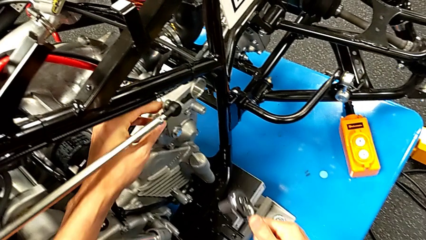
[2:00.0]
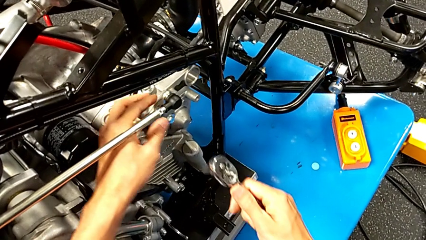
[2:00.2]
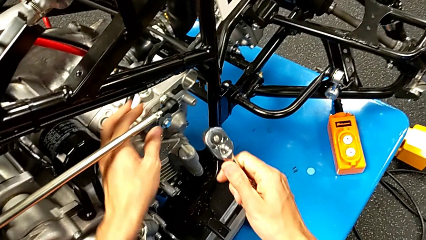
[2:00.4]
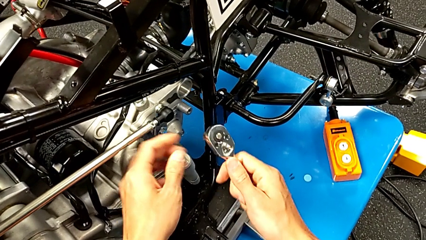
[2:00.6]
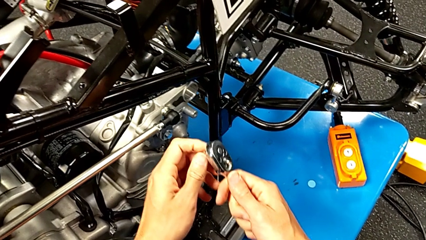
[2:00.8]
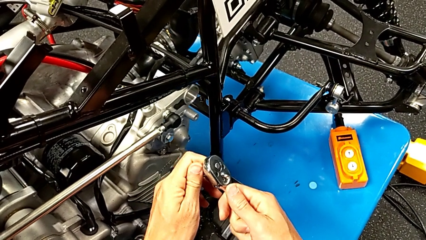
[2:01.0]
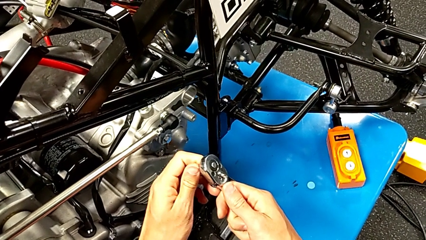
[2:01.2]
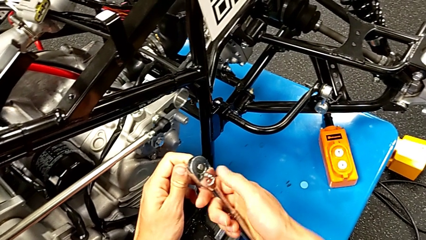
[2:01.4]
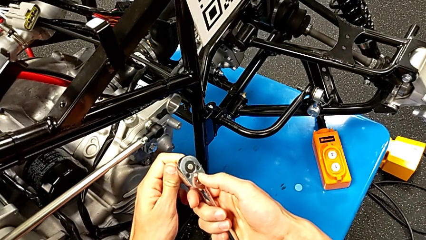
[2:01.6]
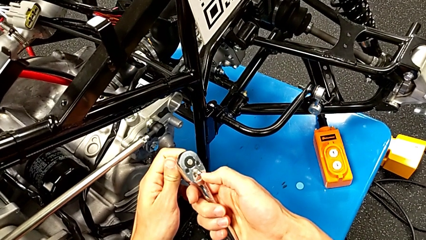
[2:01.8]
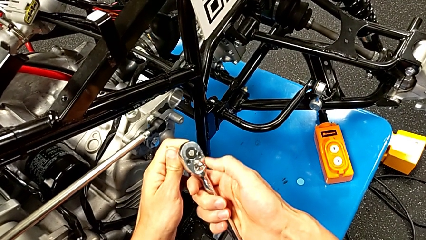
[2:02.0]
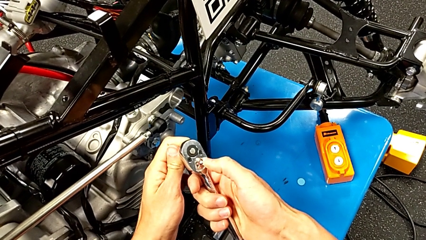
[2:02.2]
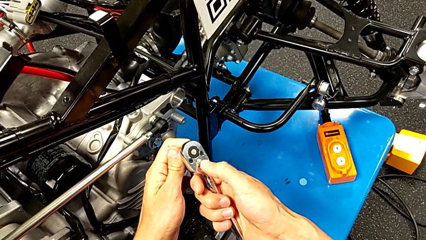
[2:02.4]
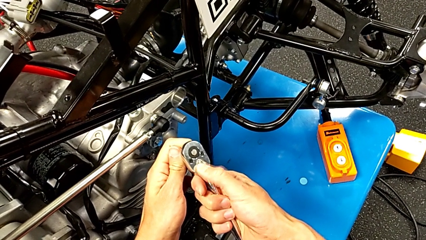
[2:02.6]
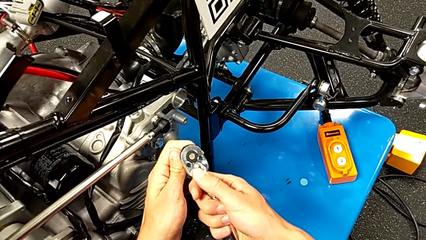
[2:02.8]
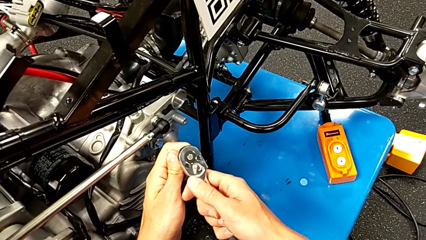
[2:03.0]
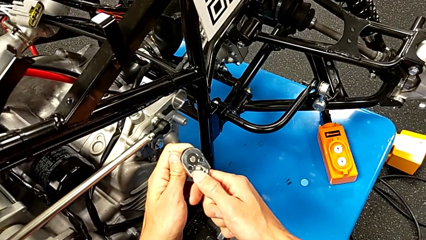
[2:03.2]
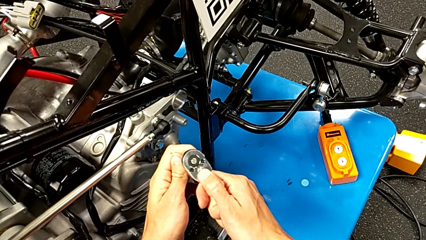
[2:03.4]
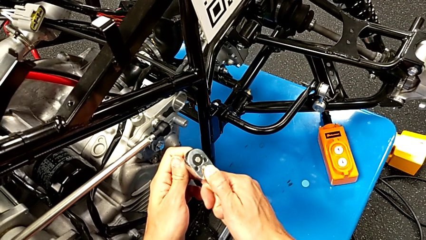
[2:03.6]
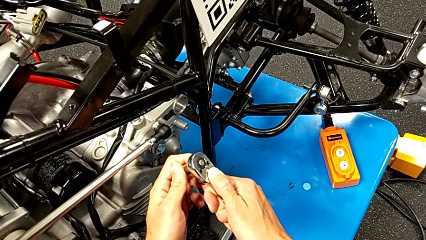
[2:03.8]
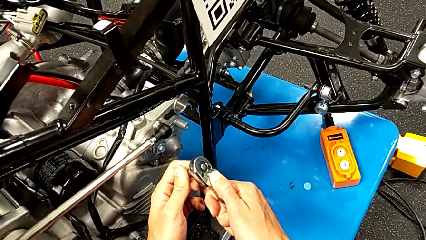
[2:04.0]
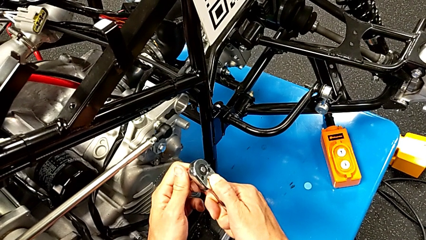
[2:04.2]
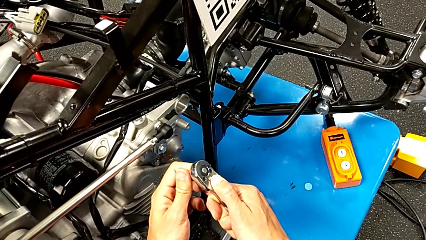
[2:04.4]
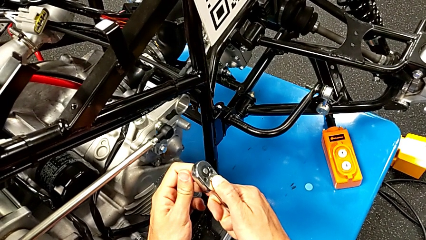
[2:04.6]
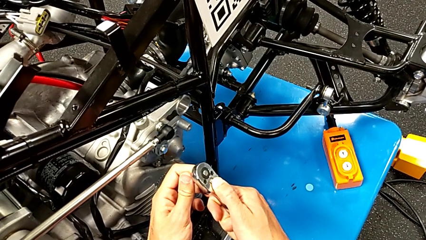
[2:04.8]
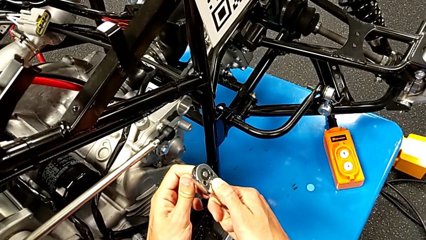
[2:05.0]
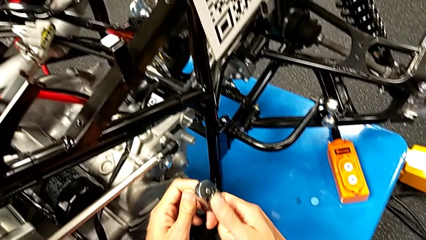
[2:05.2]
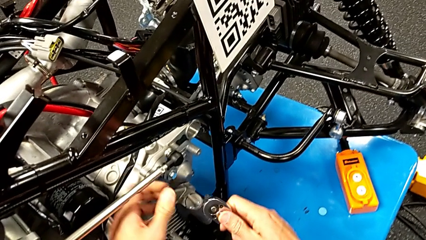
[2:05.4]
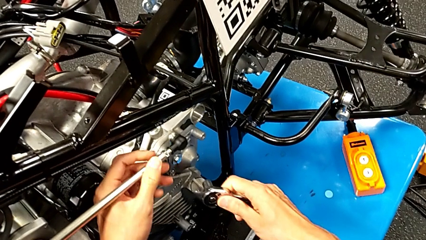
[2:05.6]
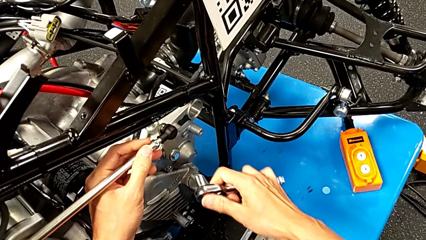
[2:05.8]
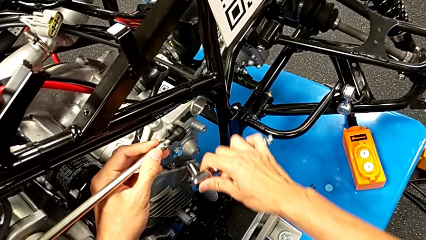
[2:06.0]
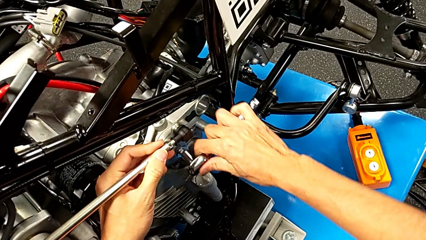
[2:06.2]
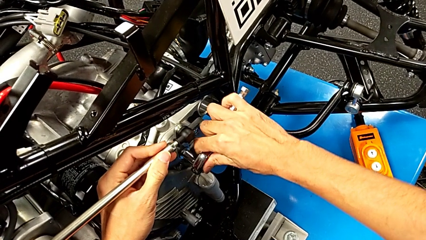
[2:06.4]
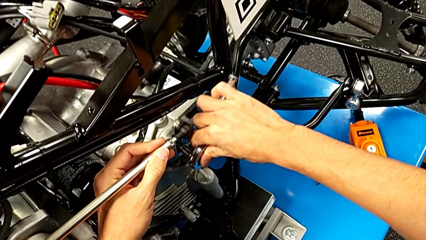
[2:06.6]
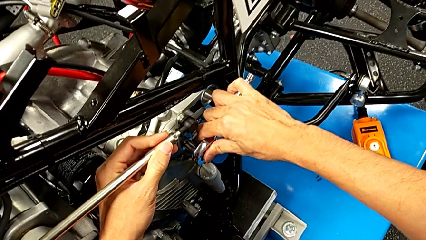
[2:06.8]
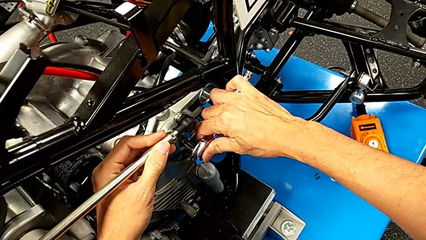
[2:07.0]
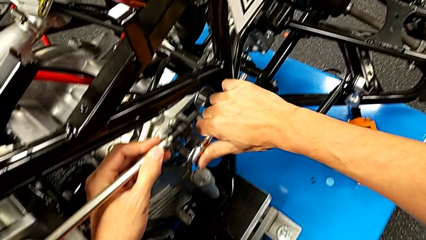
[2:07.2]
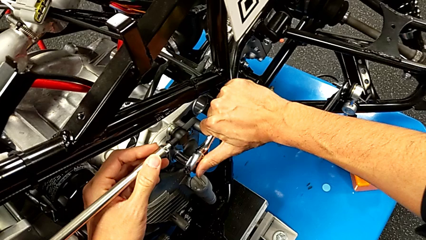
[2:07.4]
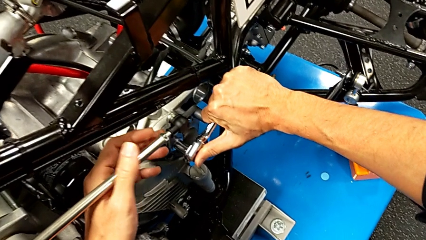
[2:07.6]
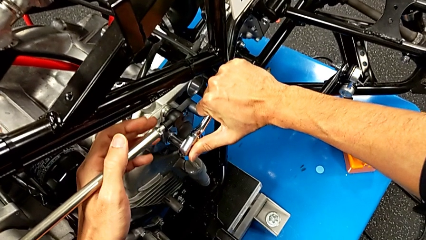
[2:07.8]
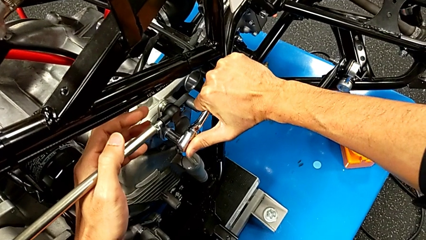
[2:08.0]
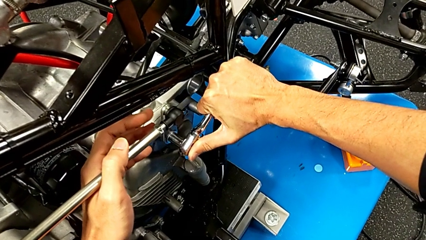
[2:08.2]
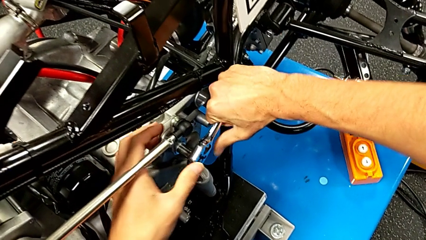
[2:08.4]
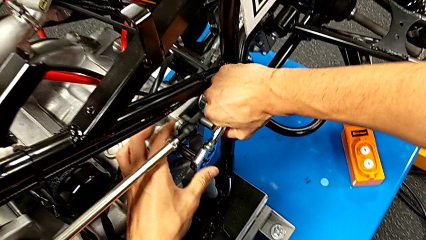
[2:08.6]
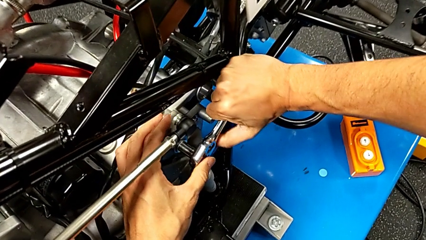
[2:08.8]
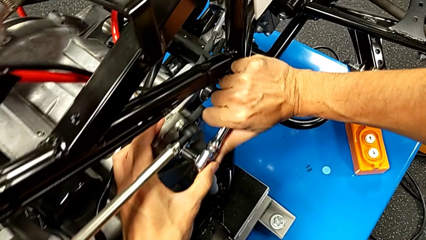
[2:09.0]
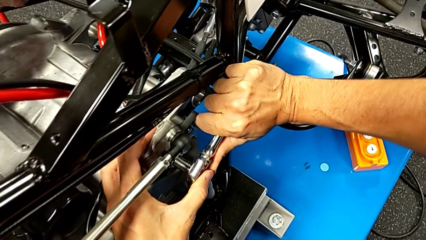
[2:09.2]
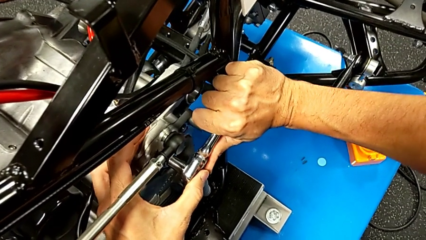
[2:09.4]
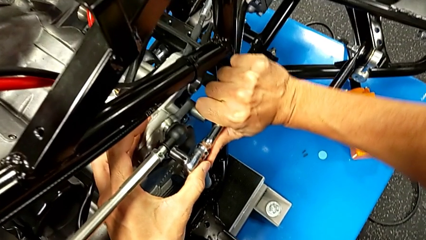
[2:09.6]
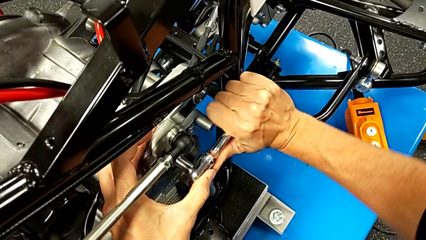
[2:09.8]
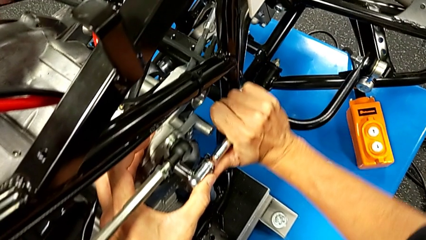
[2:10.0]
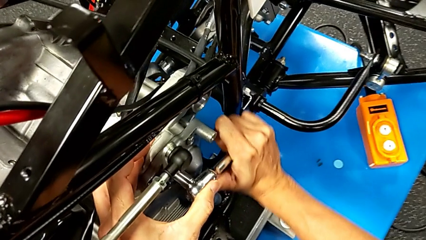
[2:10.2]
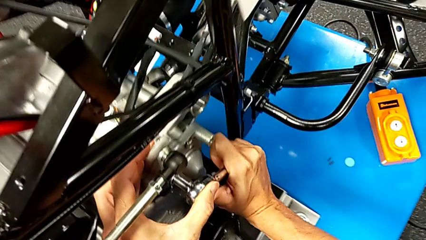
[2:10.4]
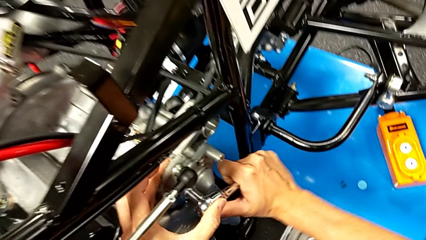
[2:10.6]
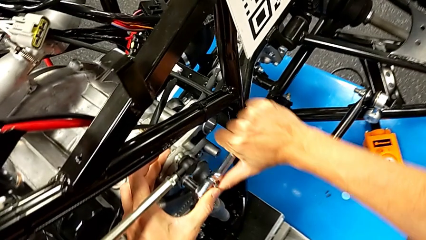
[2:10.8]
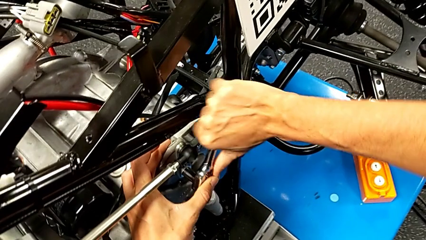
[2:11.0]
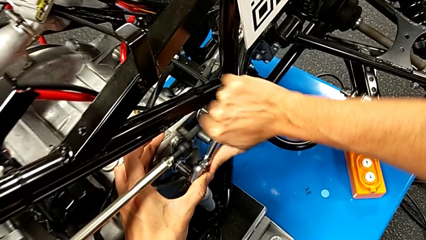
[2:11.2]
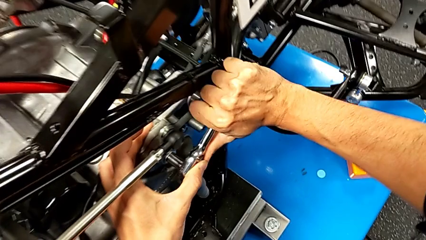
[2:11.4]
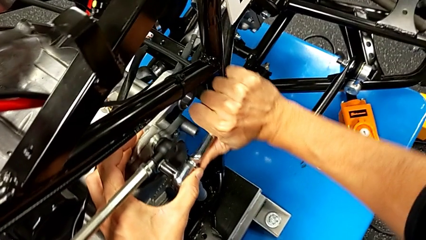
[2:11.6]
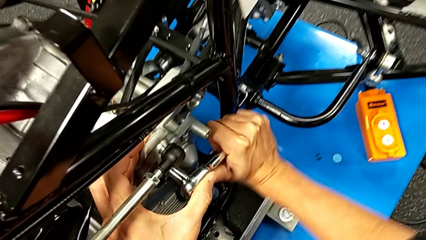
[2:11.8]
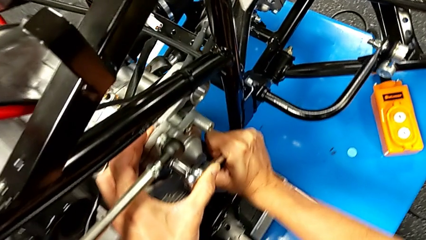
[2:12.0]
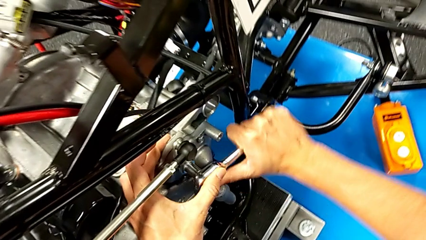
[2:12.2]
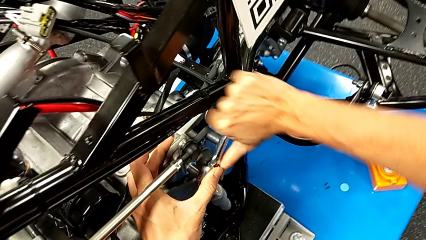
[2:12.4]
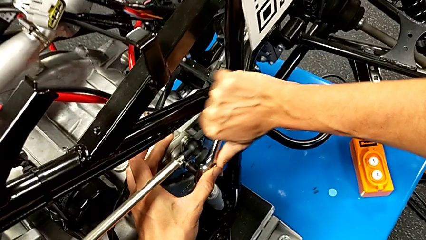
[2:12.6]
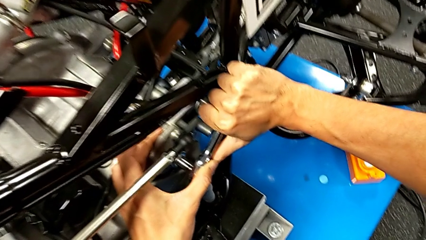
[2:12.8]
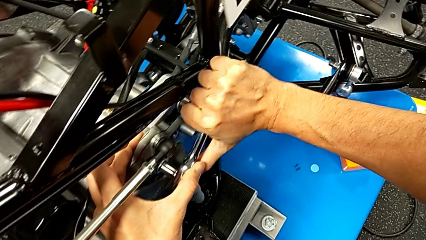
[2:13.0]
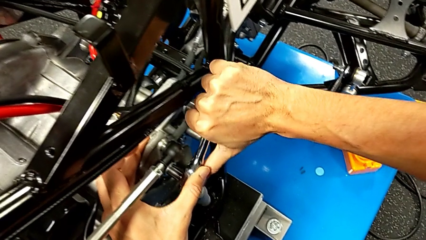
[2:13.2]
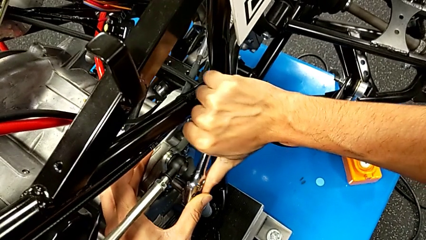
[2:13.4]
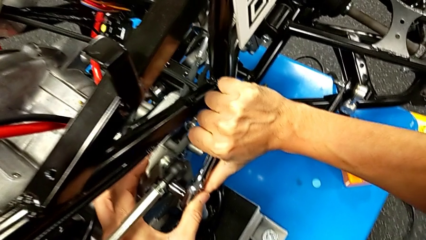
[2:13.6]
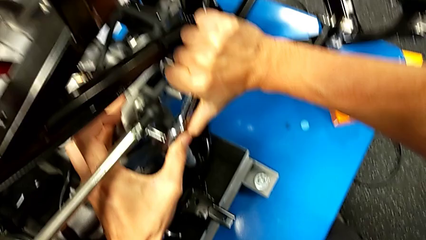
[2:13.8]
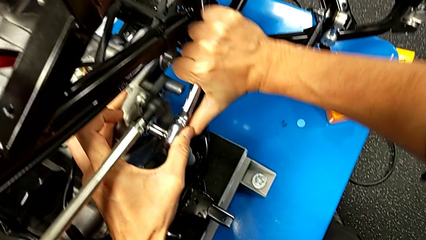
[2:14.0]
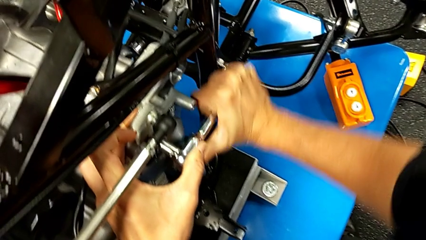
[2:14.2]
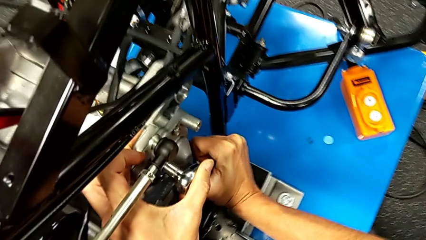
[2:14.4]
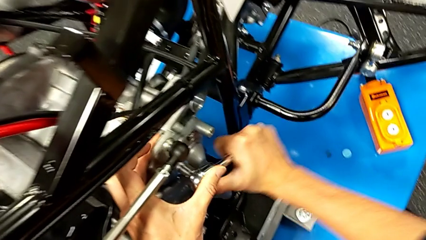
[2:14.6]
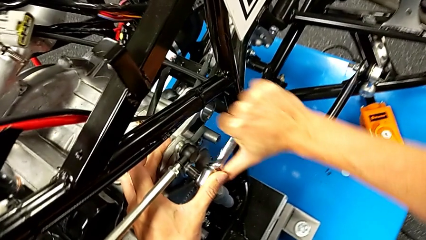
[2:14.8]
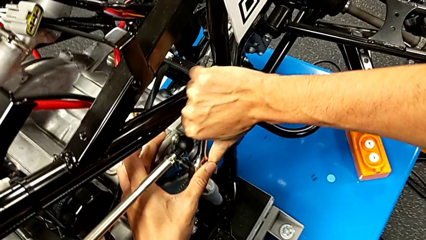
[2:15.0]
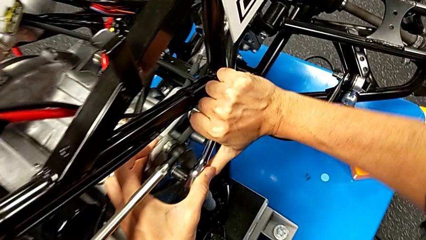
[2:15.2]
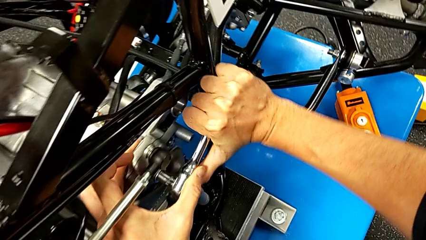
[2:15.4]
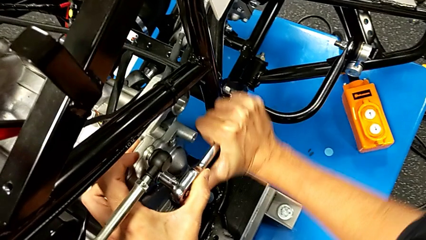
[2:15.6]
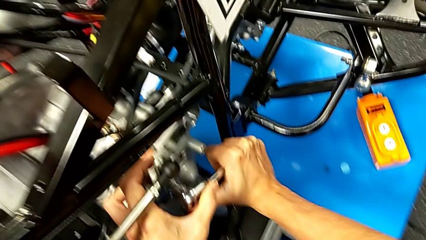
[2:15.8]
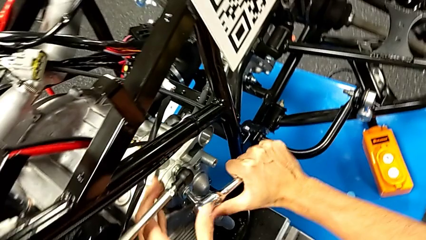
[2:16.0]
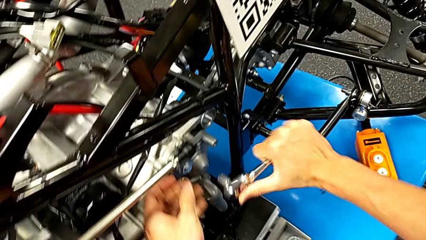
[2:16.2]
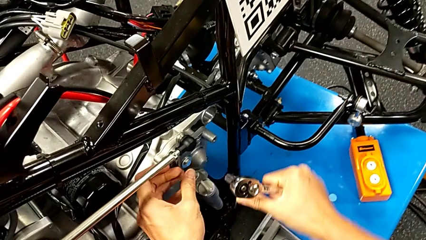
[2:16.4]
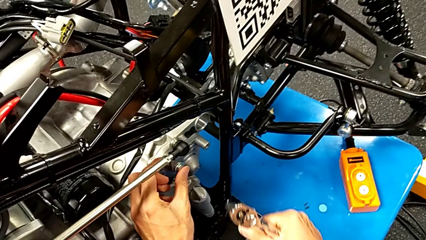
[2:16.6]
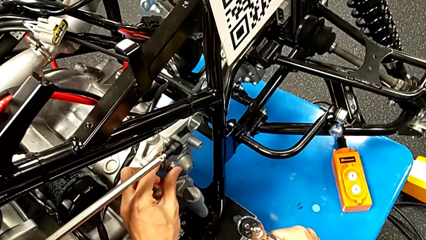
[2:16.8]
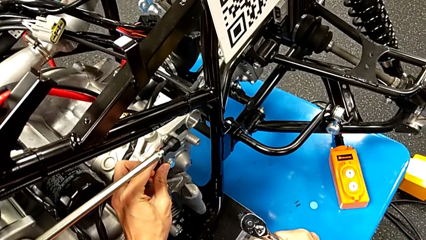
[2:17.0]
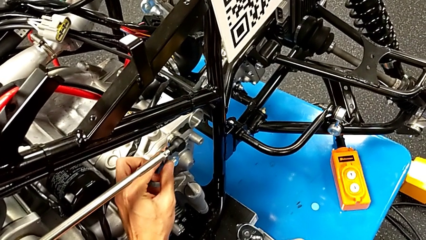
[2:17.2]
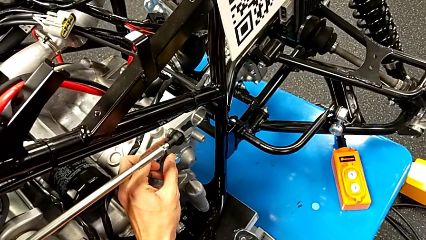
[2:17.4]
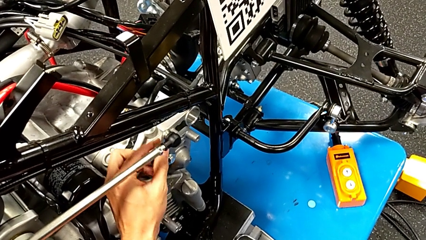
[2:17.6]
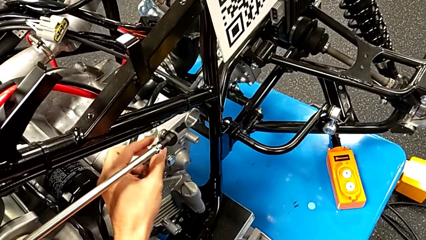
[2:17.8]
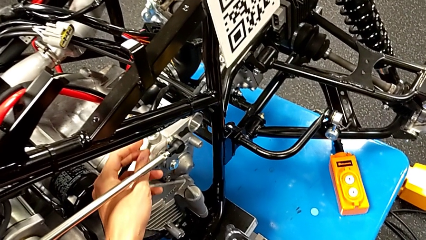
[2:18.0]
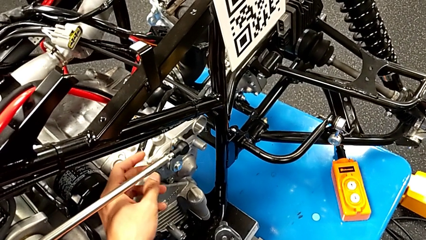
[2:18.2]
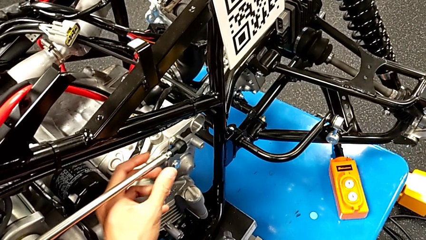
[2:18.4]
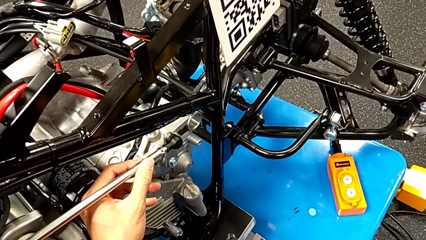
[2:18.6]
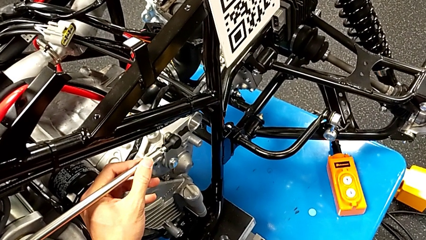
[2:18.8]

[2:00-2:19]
The camera wearer is unscrewing the shift arm. They rotate the ratchet head, slide the ratchet adjuster, insert the ratchet, screw the bolt, withdraw the ratchet and inspect the shift arm.
